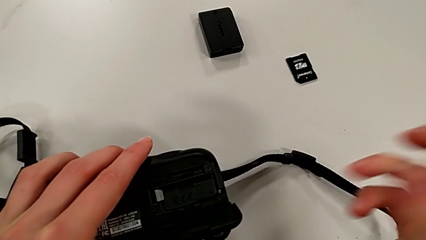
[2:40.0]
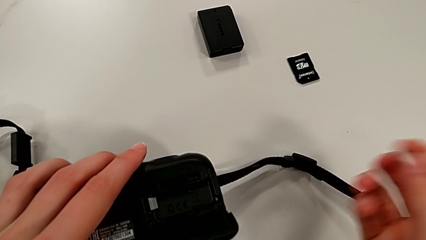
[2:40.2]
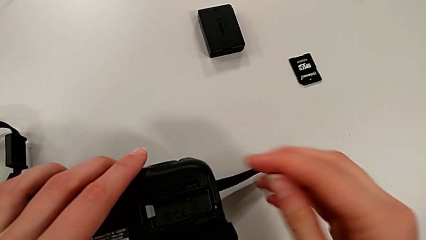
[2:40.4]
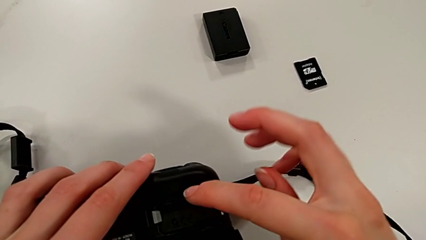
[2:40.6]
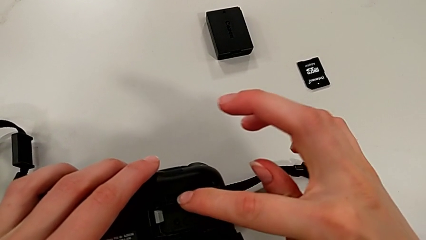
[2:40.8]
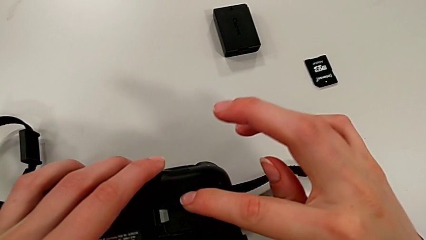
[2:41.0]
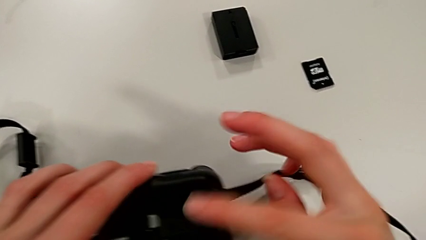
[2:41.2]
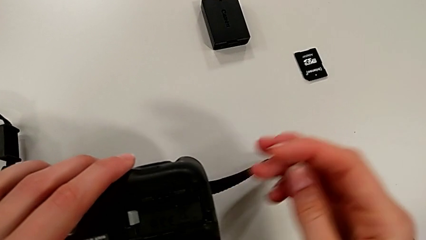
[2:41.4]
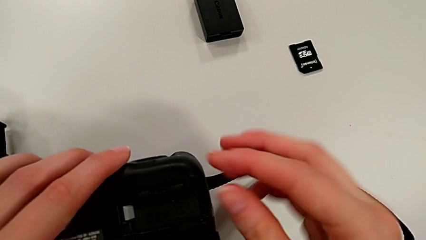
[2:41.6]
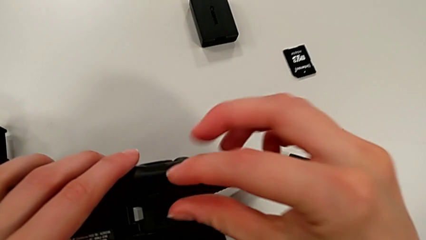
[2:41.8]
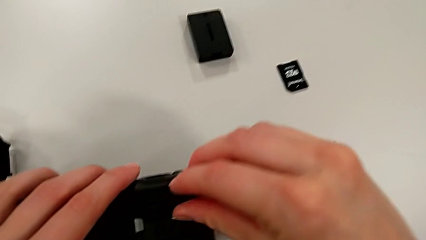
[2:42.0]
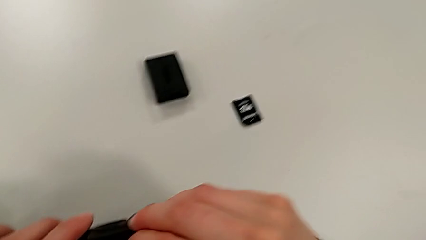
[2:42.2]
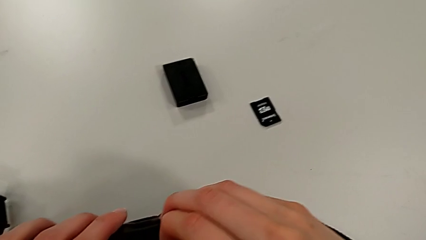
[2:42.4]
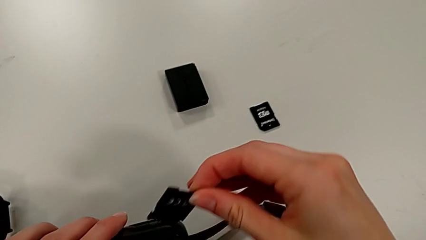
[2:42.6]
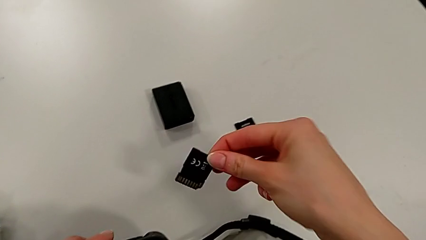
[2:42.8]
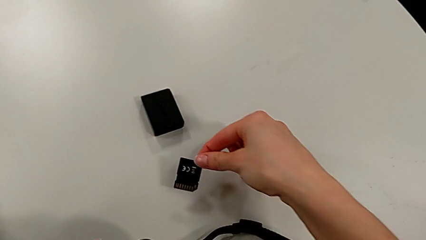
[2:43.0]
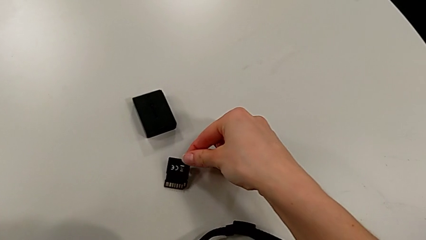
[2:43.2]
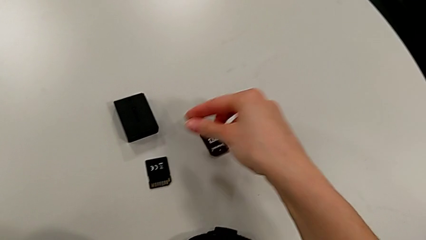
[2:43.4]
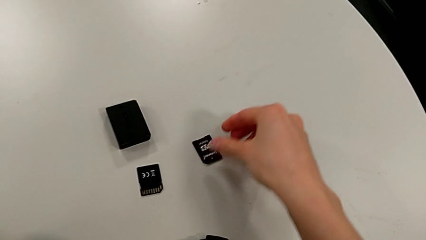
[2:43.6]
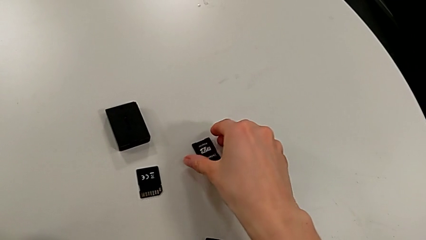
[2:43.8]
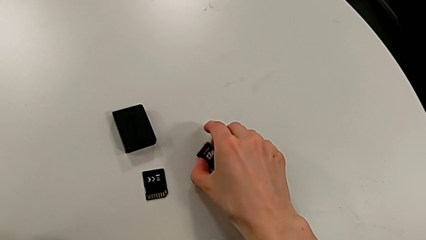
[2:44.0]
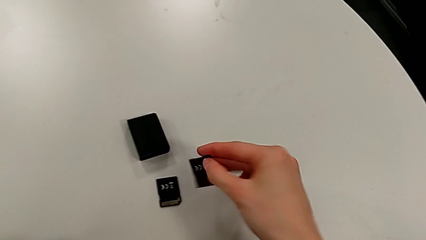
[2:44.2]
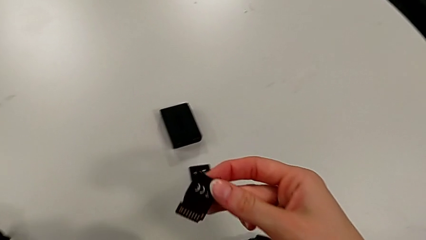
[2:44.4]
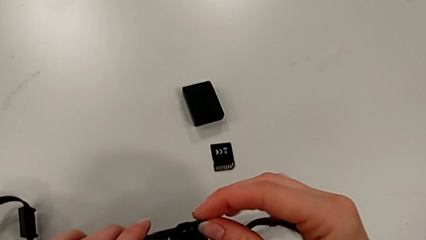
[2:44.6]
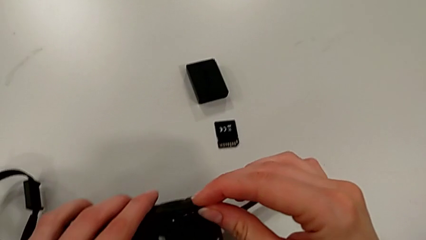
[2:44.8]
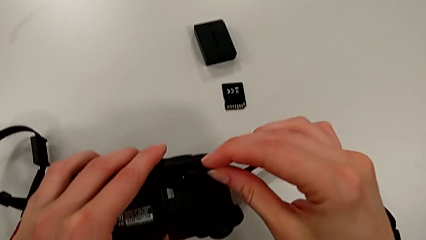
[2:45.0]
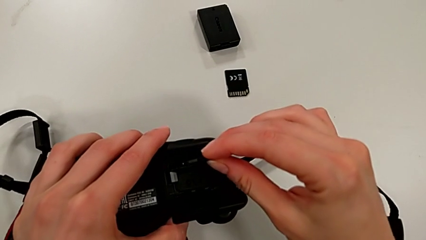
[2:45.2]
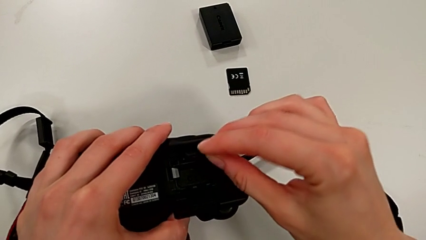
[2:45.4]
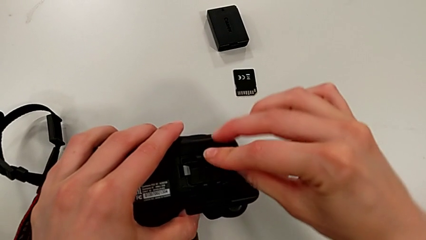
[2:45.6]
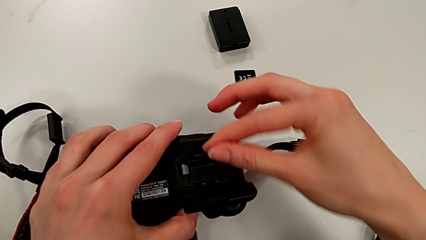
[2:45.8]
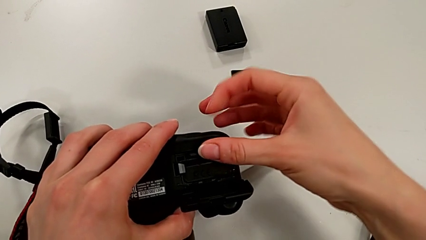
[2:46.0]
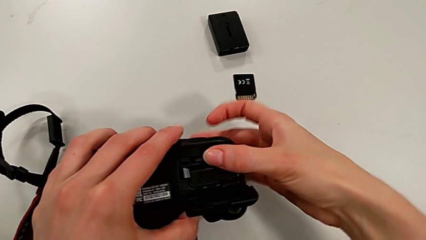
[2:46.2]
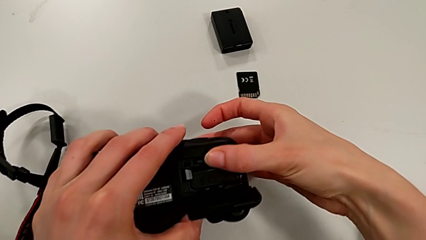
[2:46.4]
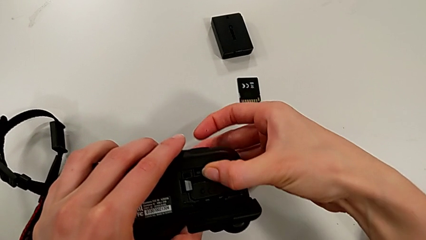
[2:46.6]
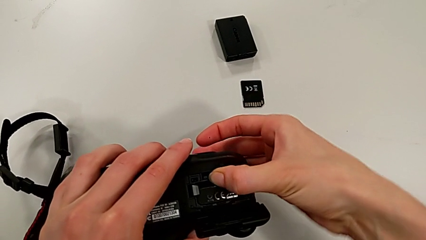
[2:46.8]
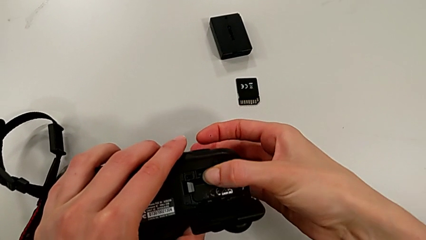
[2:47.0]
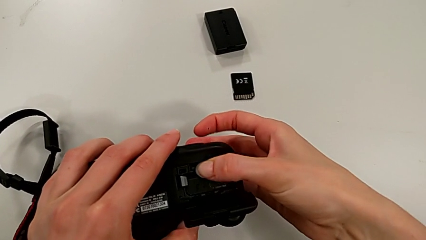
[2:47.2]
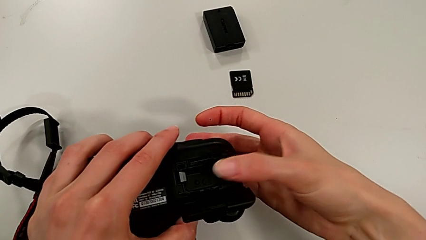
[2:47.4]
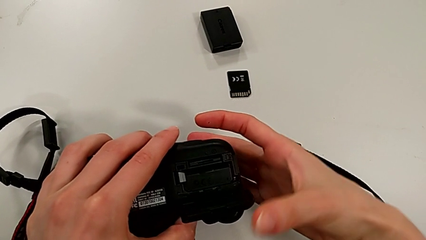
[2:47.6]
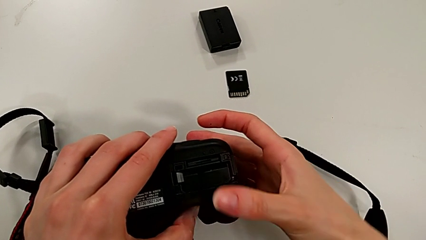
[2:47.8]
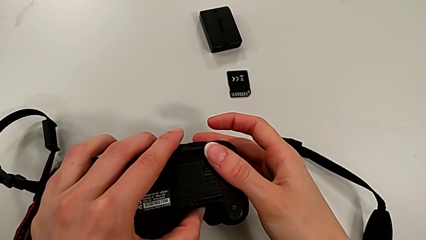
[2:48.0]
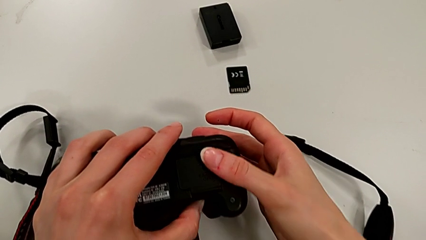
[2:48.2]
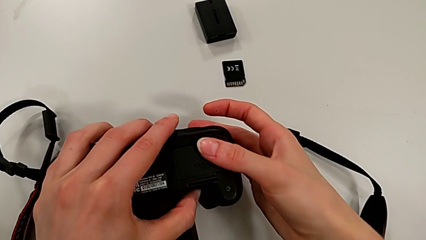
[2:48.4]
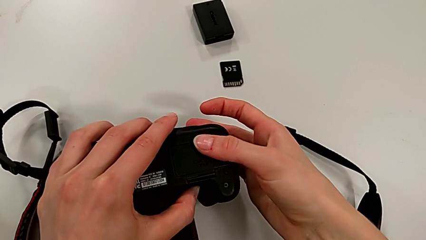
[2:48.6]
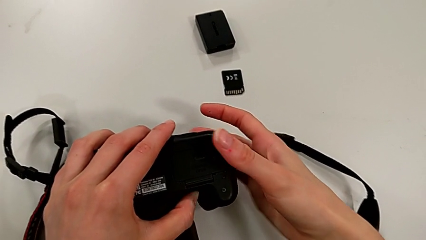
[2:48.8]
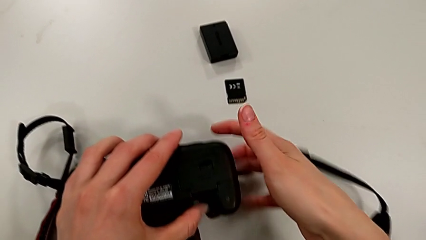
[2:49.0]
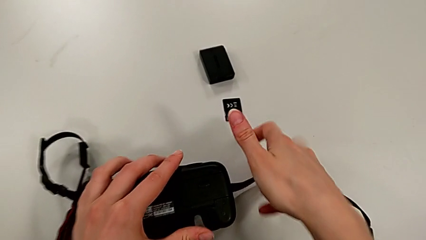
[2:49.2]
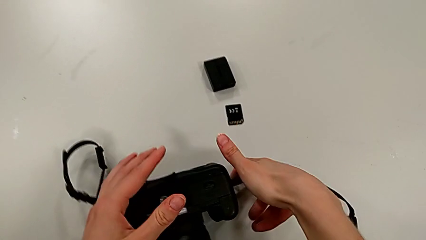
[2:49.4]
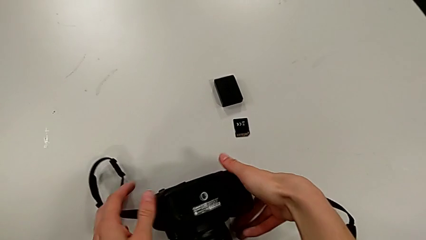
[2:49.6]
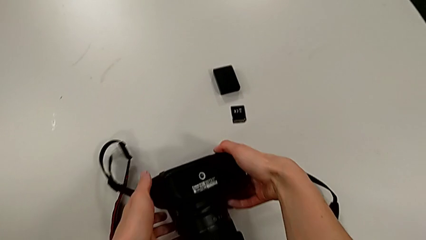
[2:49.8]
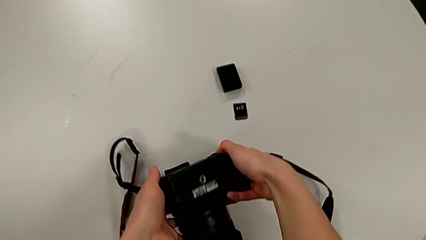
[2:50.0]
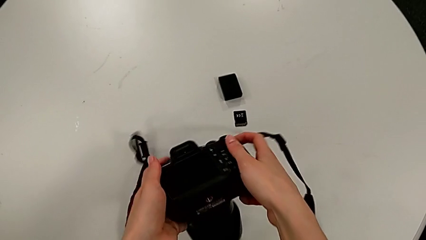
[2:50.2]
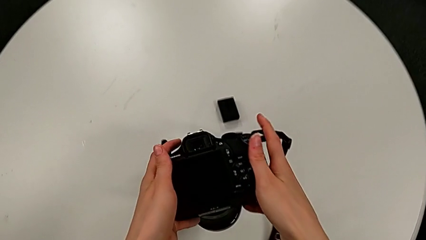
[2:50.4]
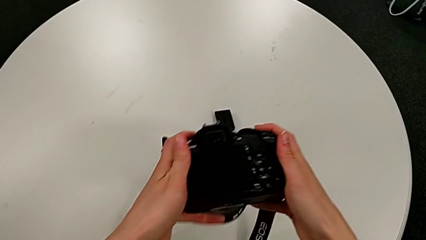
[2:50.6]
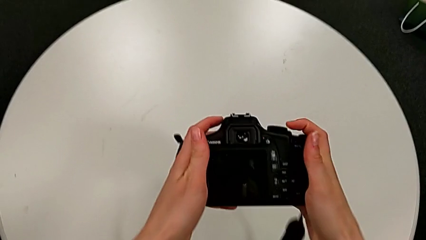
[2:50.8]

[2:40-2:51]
The camera wearer is exchanging the SD card from the DSLR. They open the battery door, push the old SD card, place the old SD card, grab the new SD card, place the new SD card and close the battery door.
